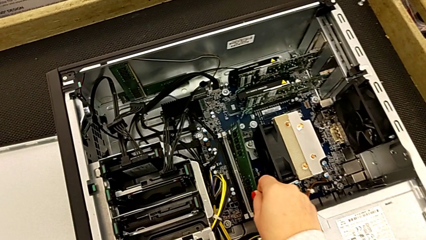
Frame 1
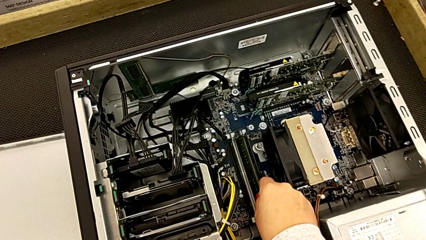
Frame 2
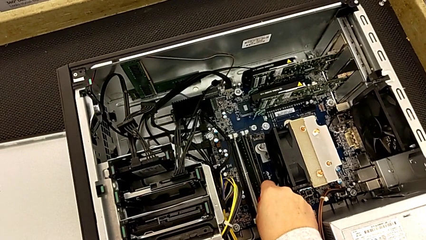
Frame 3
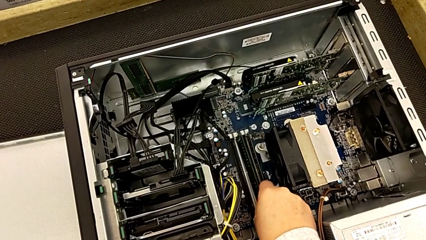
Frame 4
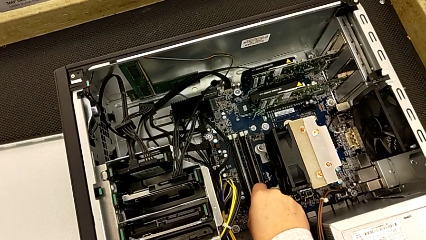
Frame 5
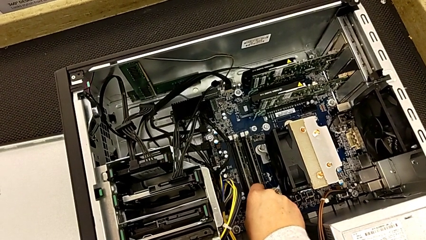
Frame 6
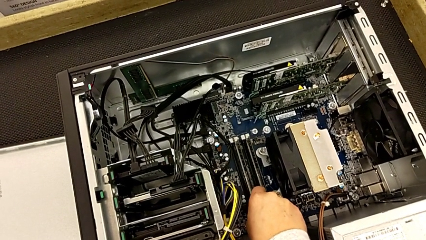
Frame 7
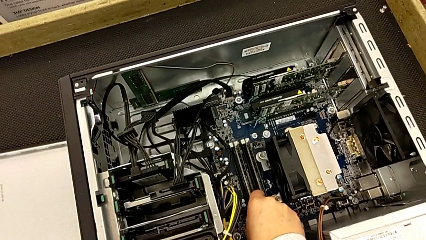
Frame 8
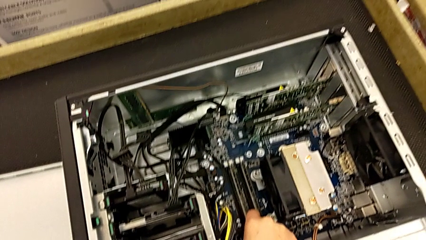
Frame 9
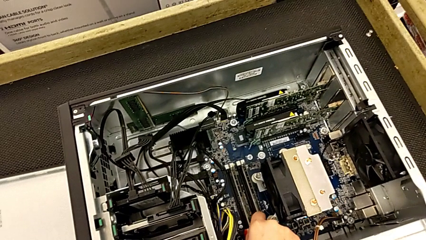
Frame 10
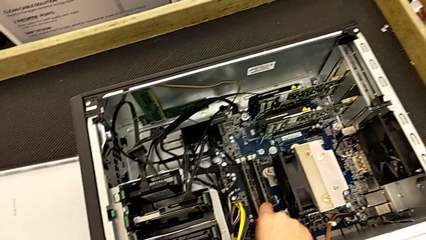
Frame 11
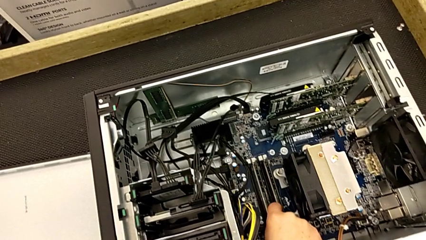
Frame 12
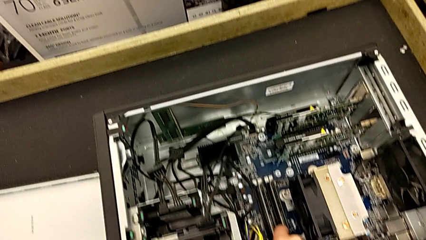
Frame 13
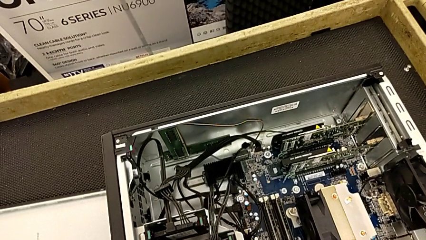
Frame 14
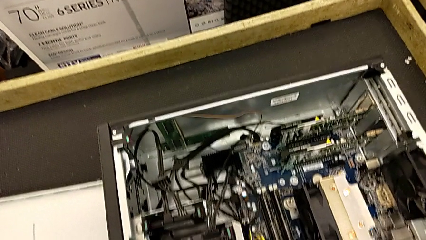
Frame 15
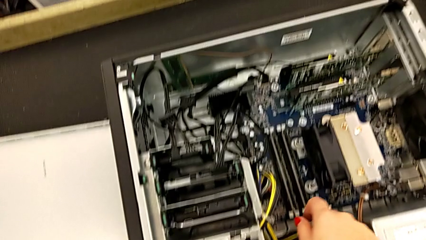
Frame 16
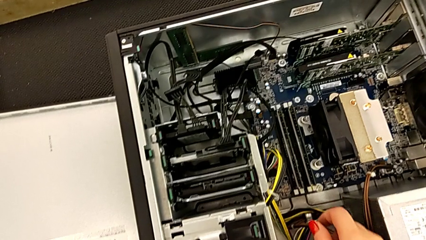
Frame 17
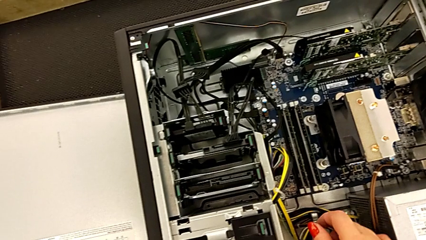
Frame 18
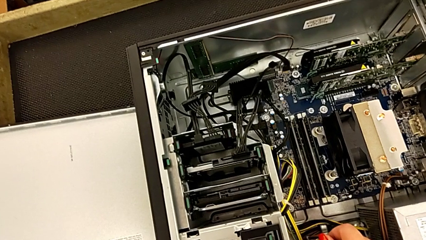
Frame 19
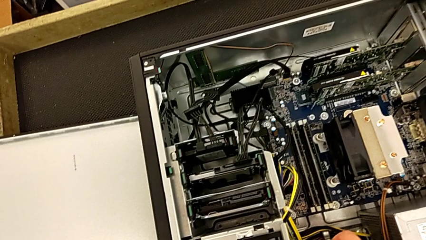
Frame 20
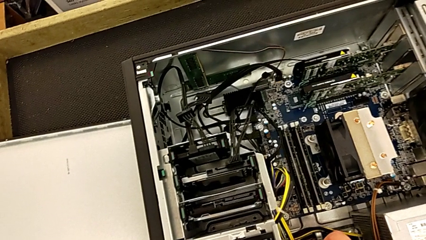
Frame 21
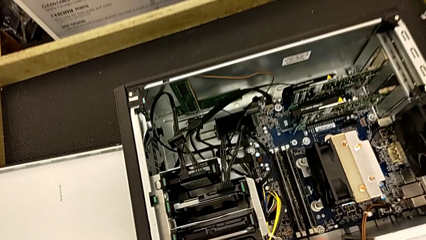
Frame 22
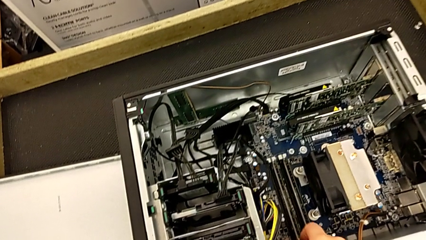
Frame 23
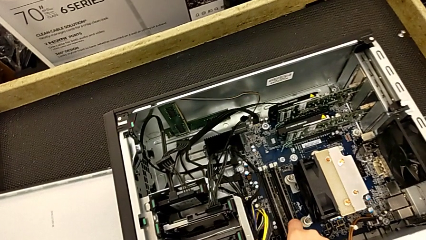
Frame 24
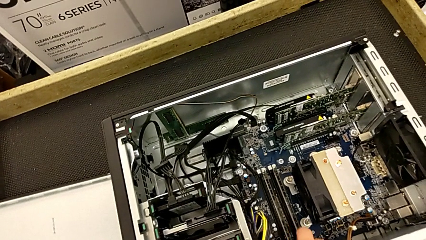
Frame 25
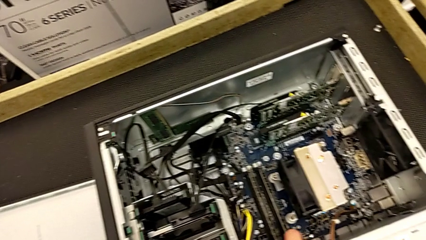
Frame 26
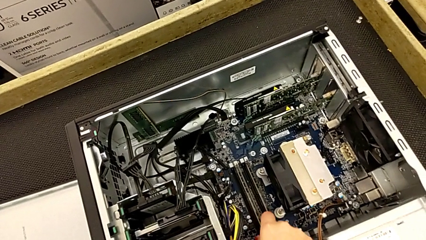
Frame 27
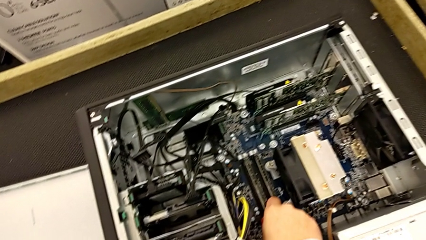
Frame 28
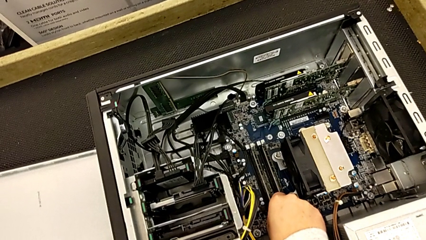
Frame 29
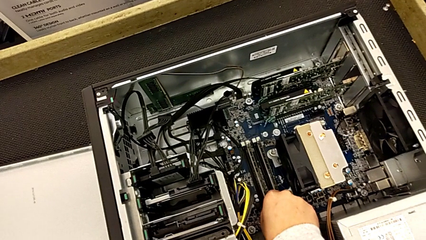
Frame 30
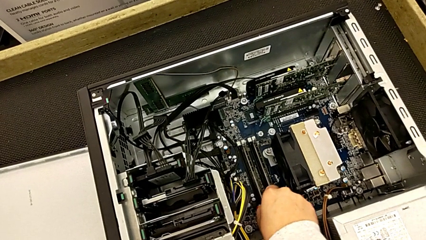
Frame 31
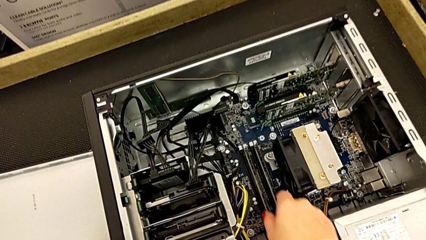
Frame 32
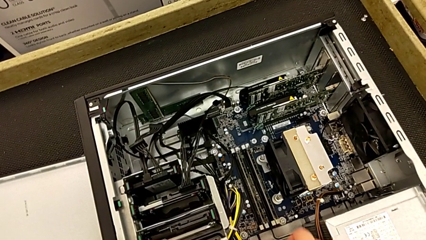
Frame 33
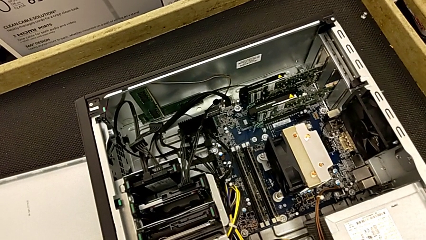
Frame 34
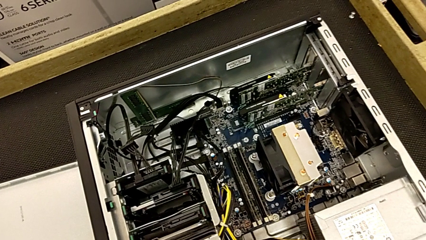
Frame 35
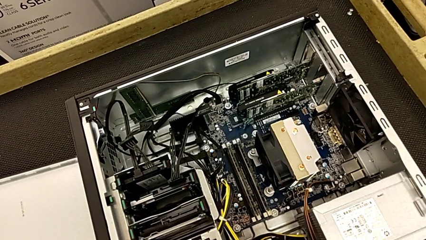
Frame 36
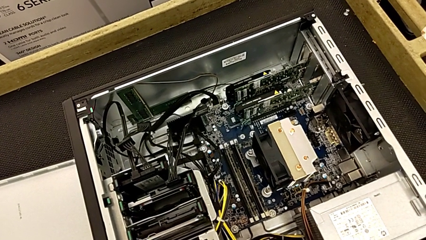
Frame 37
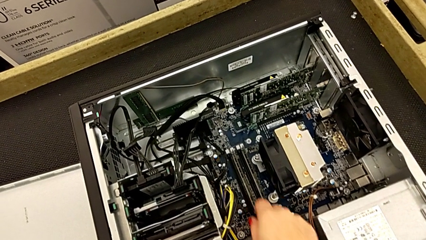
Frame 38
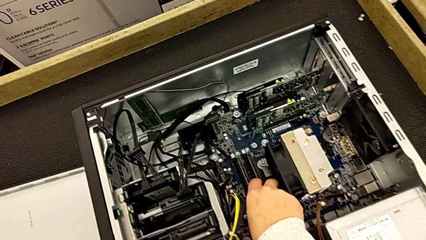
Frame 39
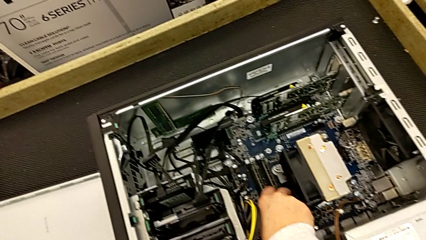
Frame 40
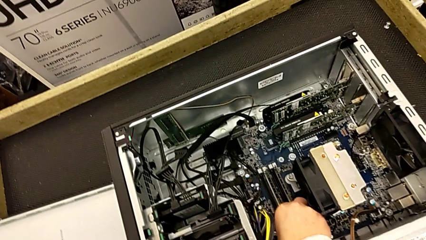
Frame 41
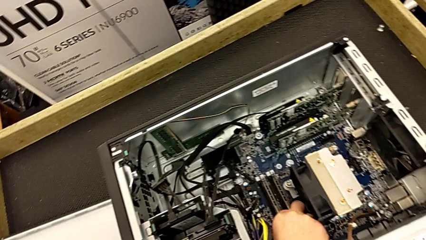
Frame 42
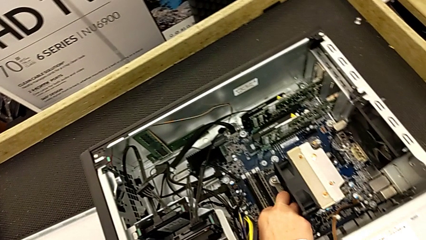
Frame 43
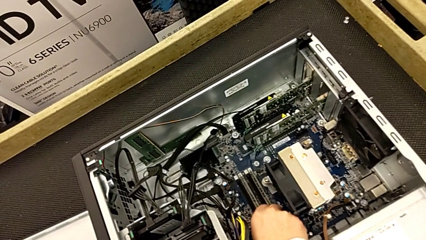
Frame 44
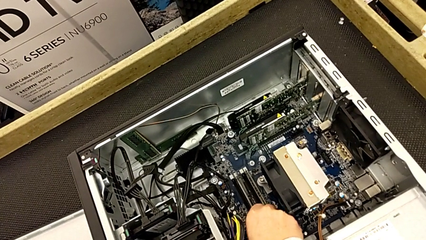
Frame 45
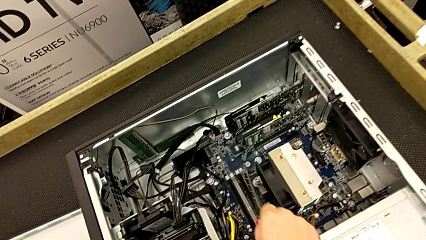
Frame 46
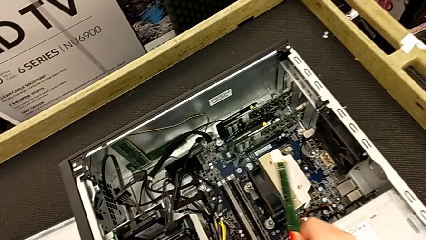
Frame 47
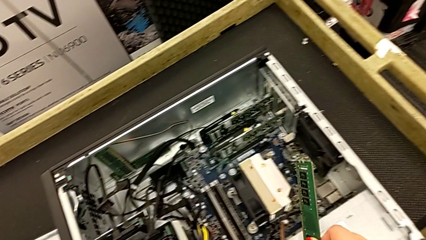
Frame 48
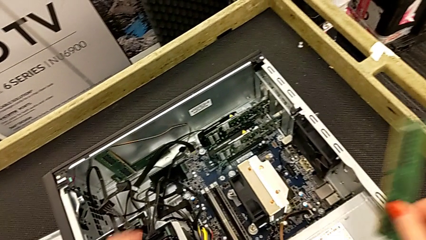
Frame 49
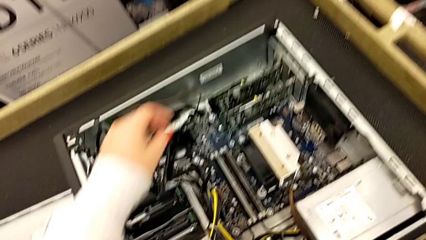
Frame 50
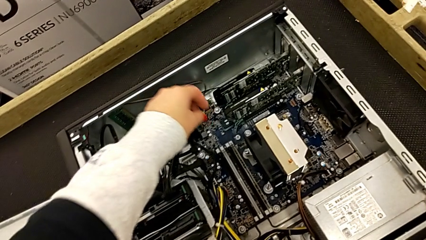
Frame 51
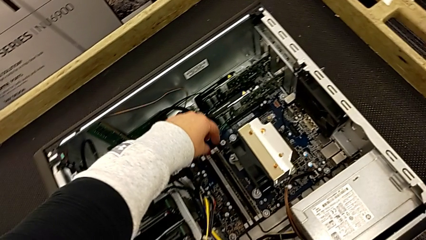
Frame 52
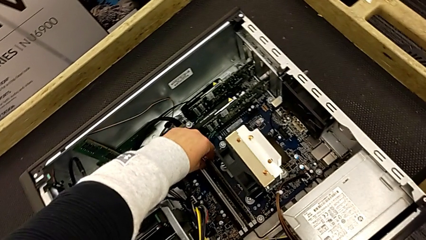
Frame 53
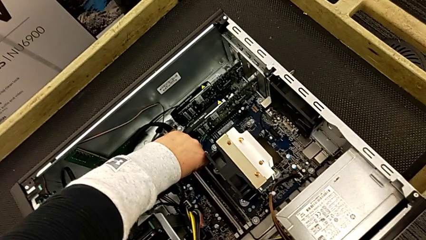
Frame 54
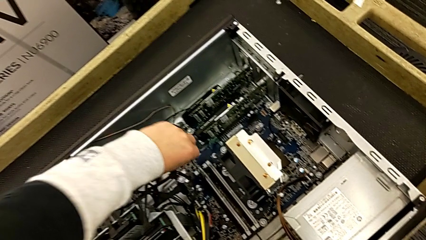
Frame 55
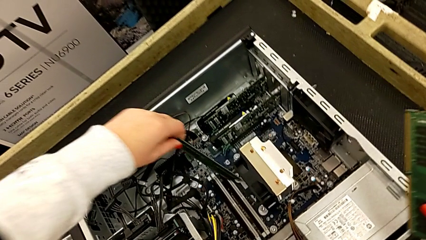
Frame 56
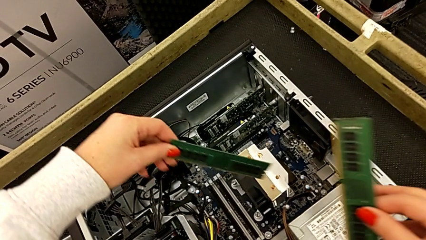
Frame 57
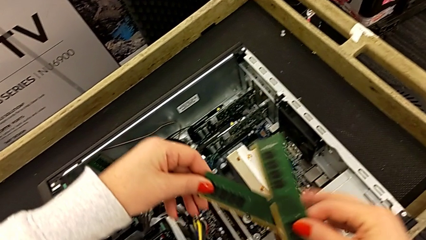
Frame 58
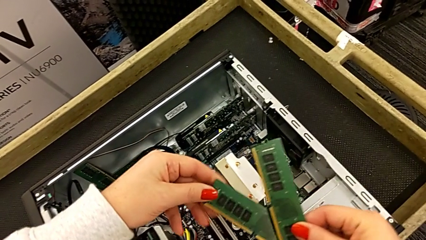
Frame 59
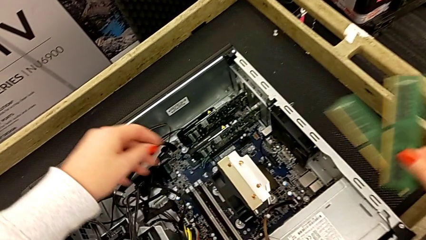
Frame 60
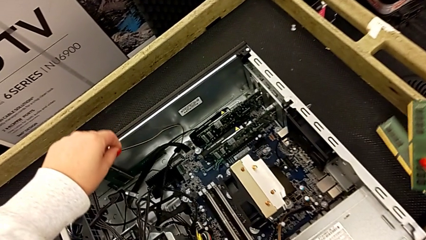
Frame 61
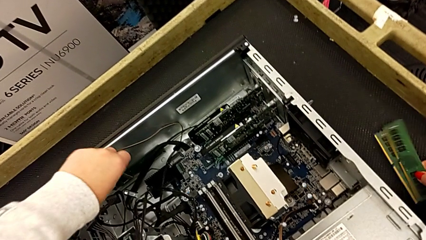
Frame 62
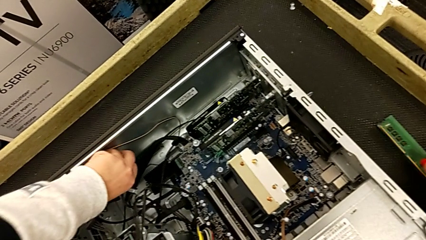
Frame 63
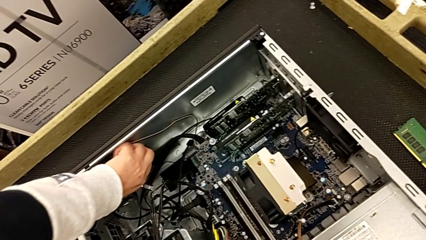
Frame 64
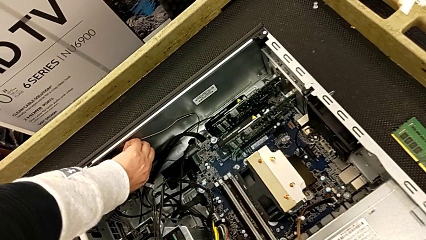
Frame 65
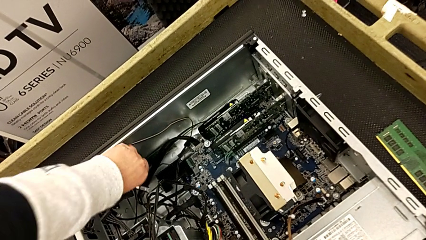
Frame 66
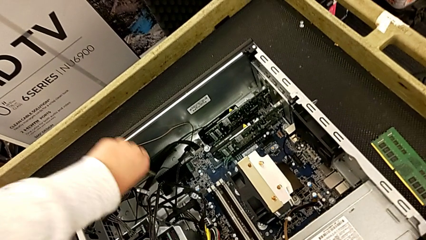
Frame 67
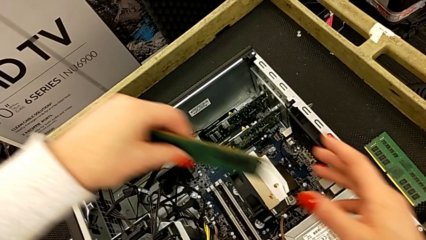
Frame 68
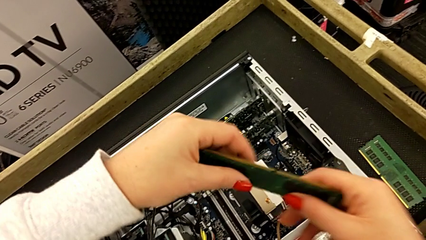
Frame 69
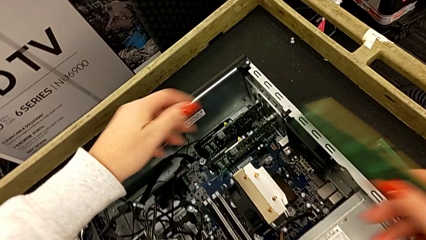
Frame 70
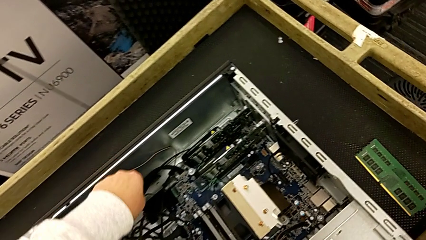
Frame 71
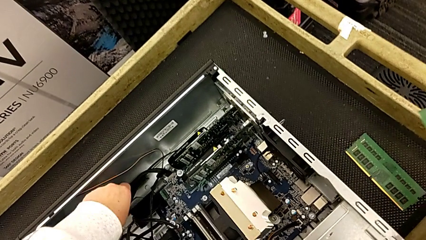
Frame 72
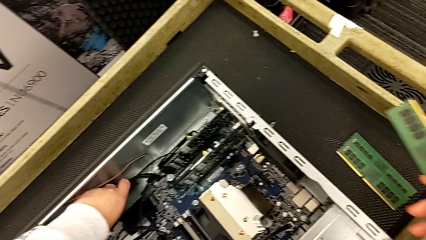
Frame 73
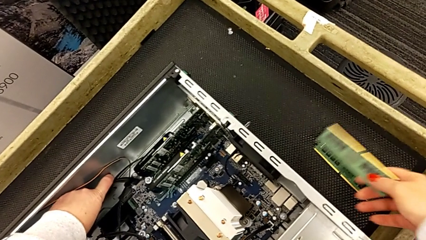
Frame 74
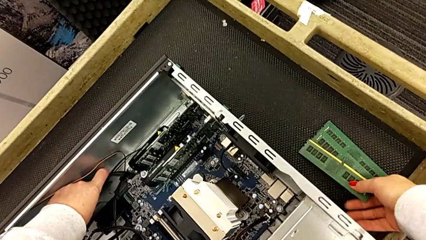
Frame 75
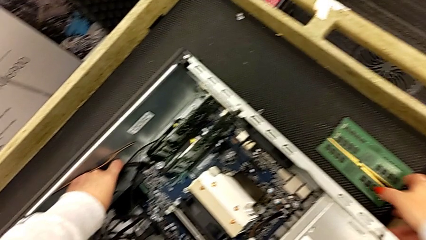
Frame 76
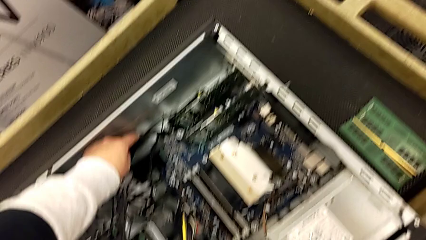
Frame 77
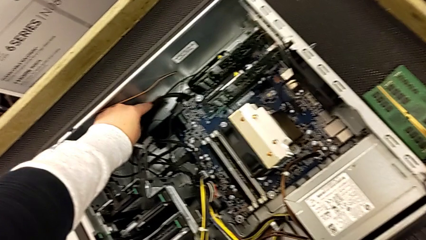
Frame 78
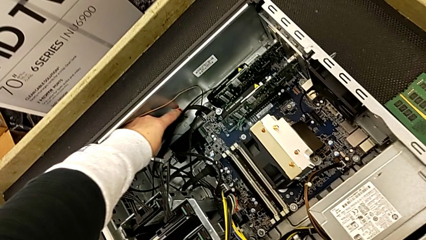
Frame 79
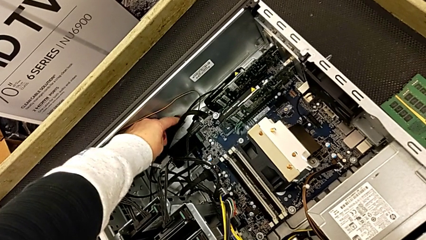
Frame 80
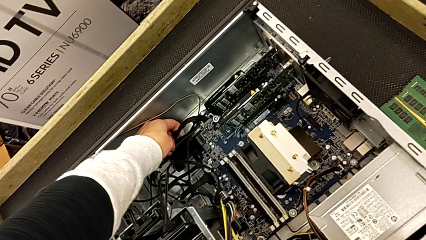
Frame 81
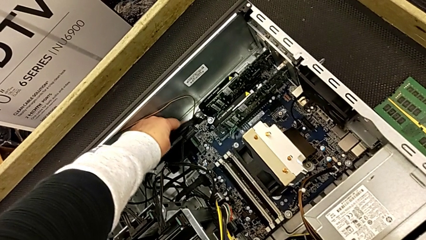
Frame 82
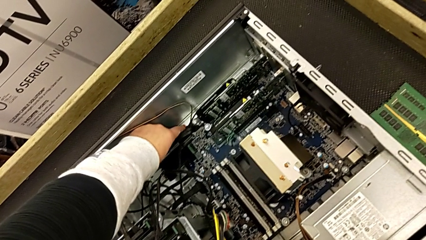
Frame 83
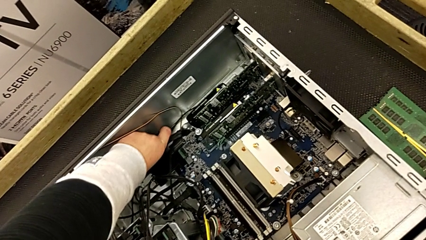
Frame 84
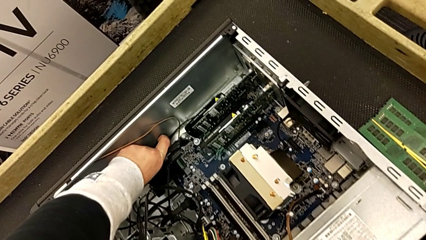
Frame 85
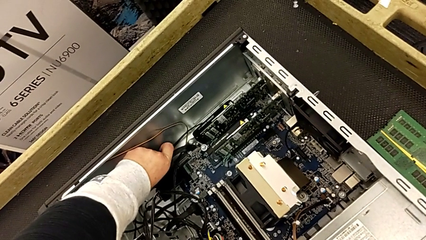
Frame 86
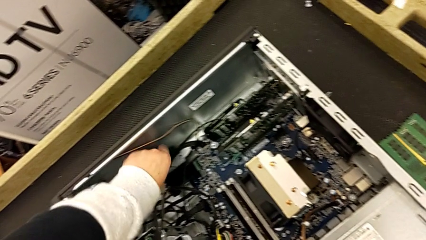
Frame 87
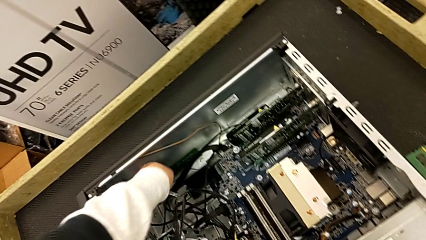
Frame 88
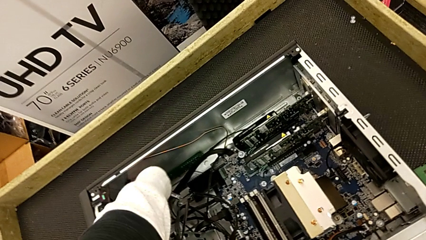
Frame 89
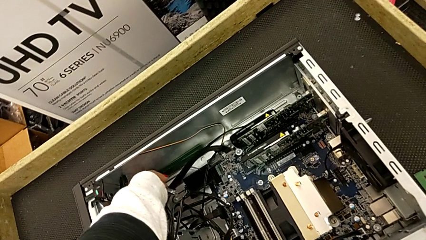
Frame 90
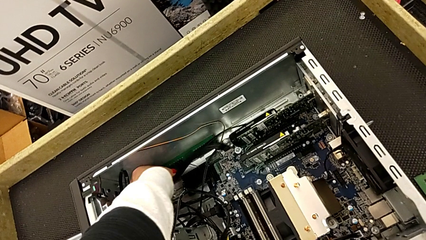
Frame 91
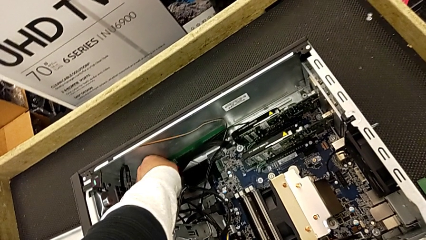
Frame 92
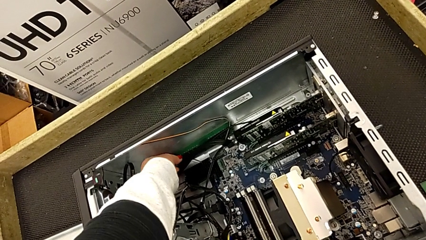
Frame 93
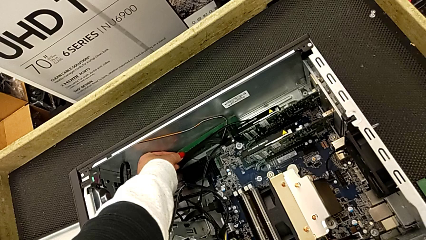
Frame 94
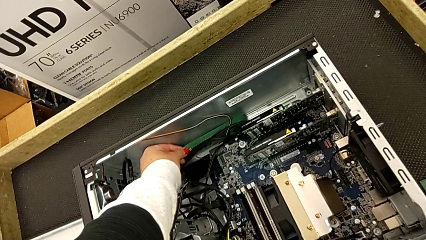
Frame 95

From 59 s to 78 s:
The camera wearer is removing all the RAMs from the motherboard. They wrongly place the RAM, returning it to the motherboard, grab the first RAM, withdraw the second RAM, place it, withdraw the third RAM and grab the fourth RAM.
